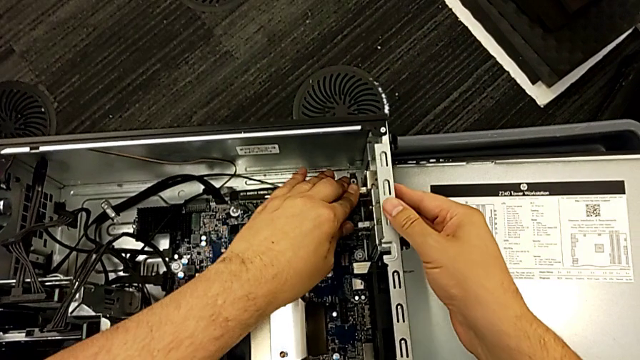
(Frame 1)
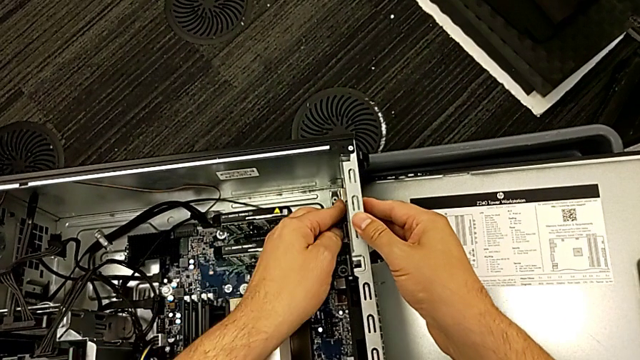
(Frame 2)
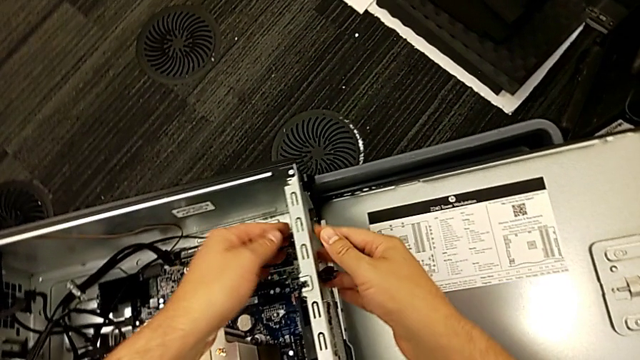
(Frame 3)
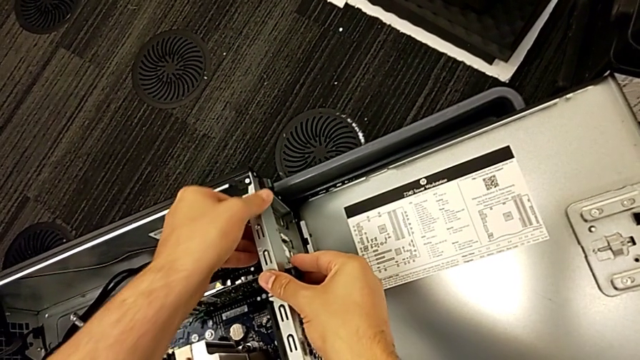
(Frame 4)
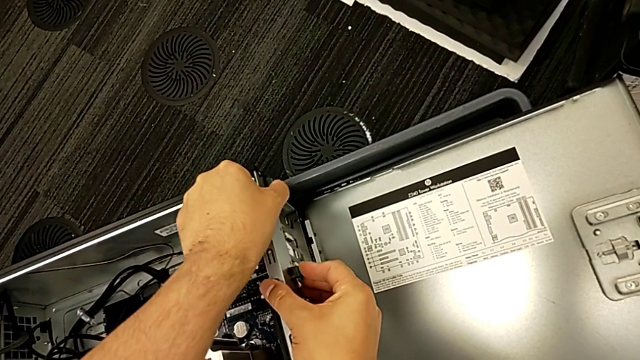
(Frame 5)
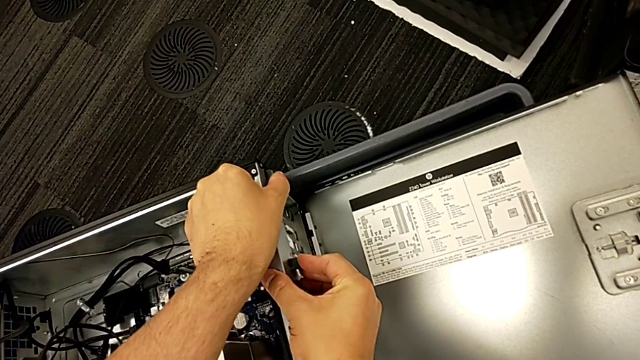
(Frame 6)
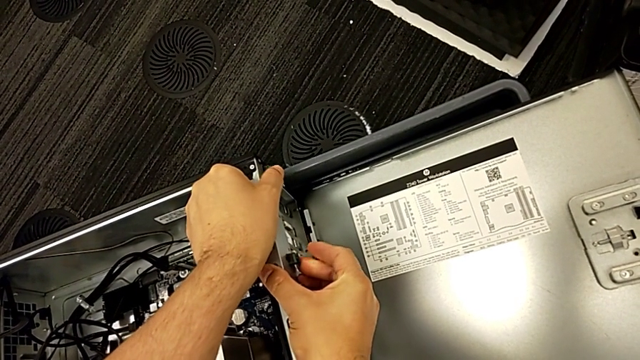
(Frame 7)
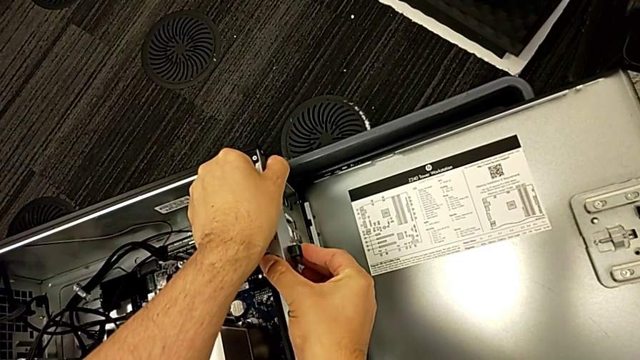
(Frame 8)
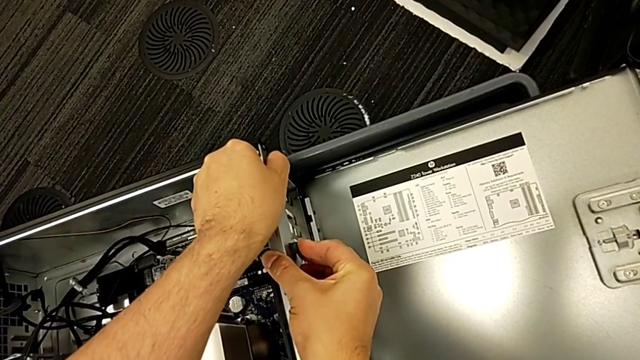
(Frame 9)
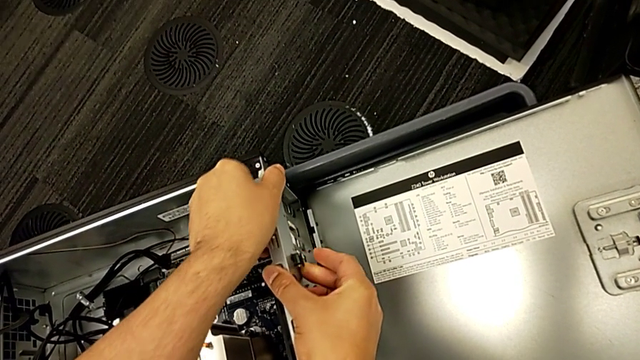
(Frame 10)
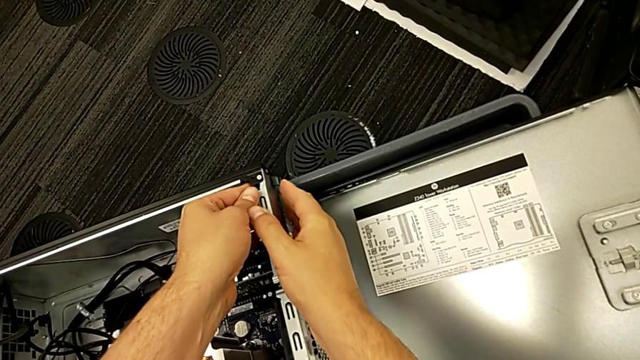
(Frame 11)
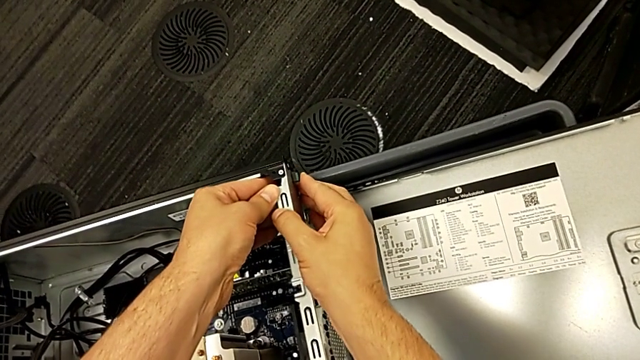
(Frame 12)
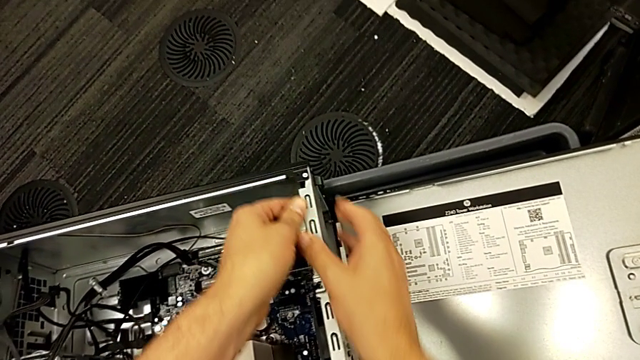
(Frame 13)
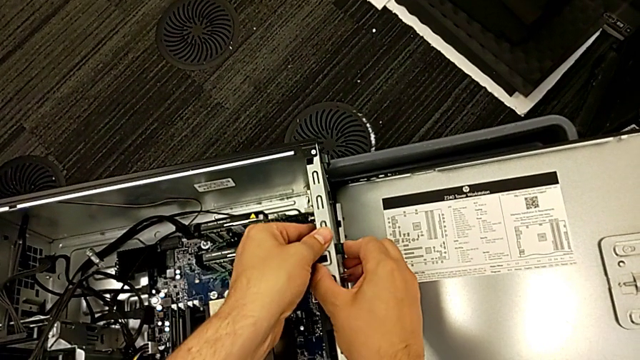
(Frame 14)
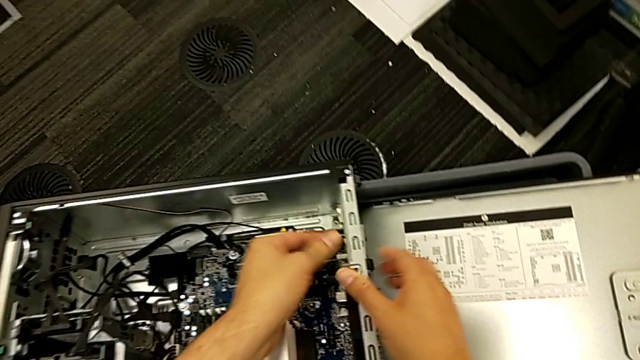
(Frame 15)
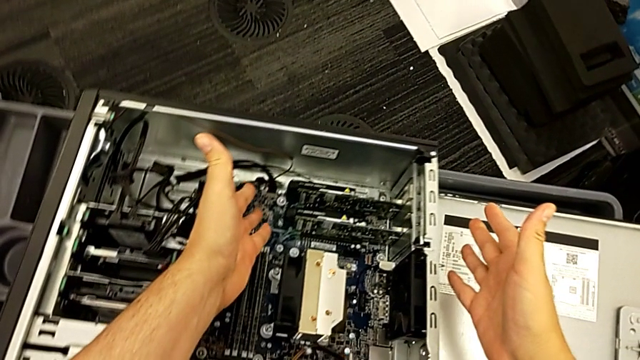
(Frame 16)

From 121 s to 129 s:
The camera wearer is attaching the second graphic card to the computer tower. They press the second graphic card, grab the computer tab, push it and press it.

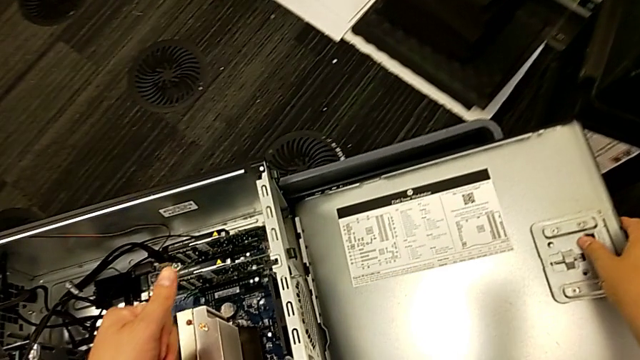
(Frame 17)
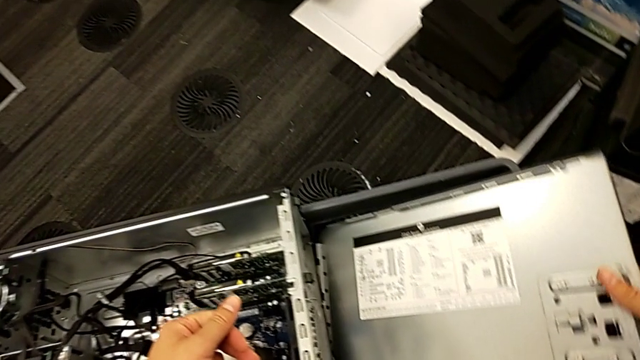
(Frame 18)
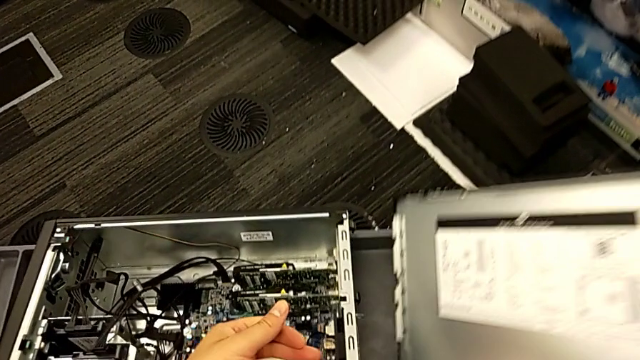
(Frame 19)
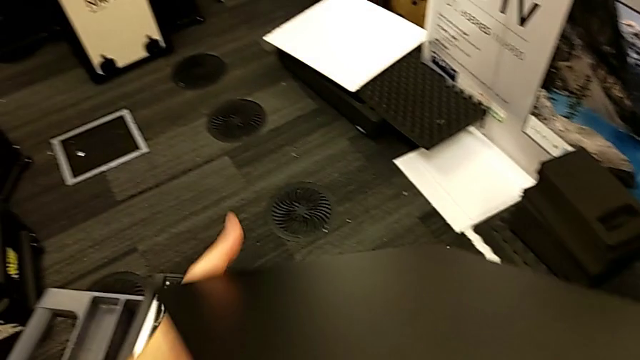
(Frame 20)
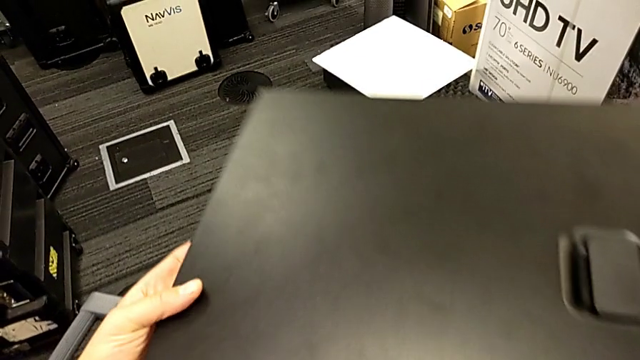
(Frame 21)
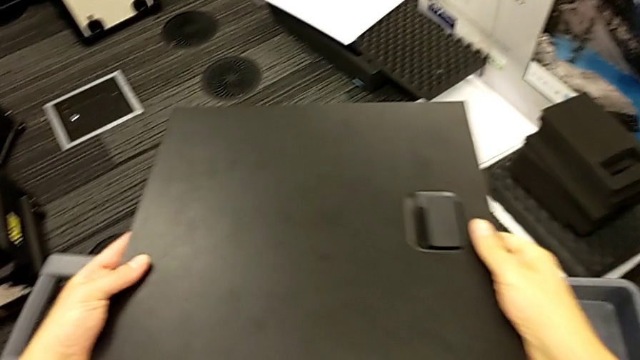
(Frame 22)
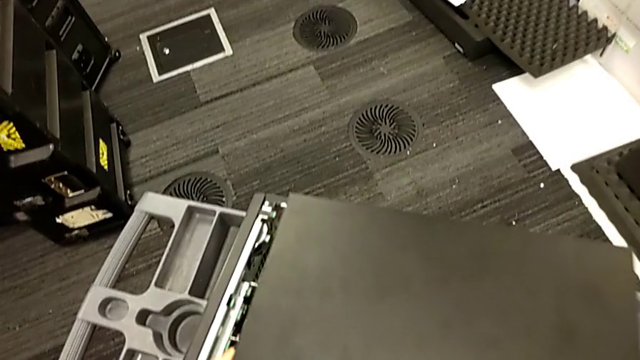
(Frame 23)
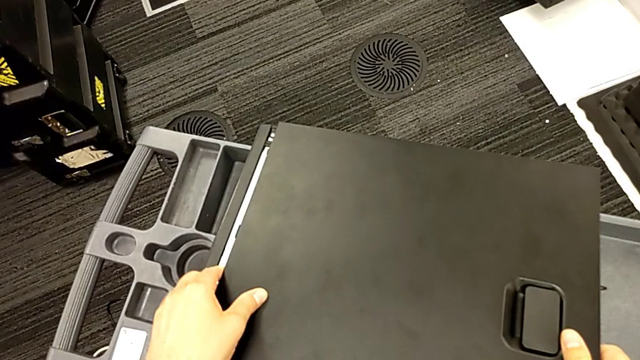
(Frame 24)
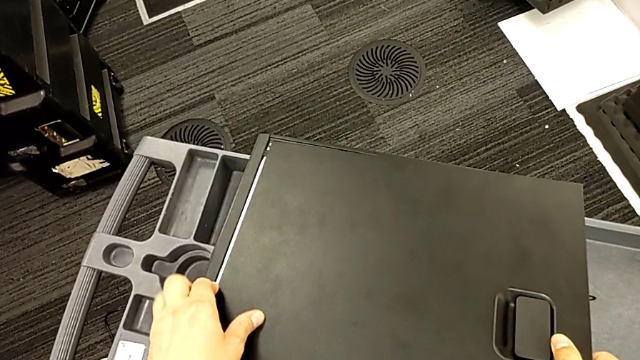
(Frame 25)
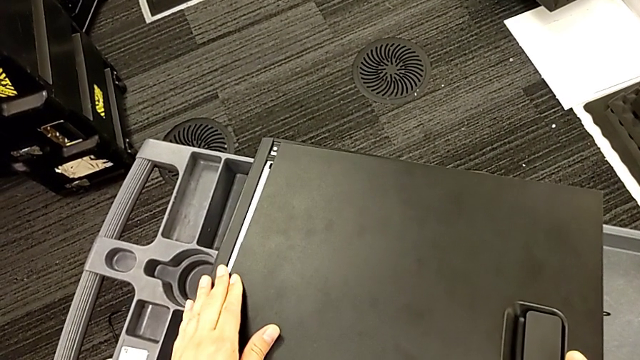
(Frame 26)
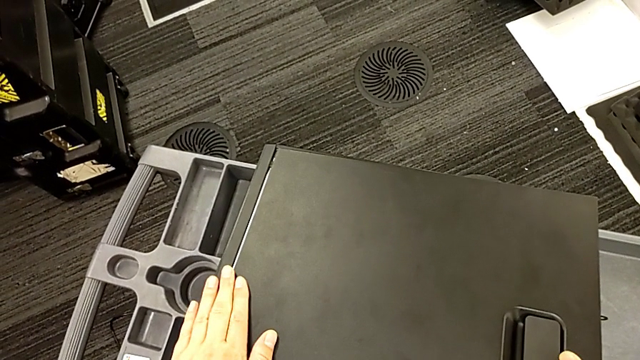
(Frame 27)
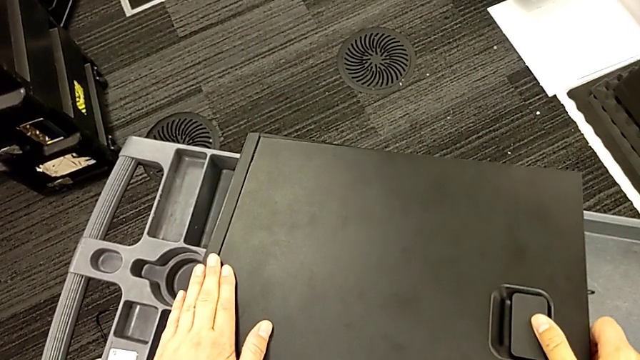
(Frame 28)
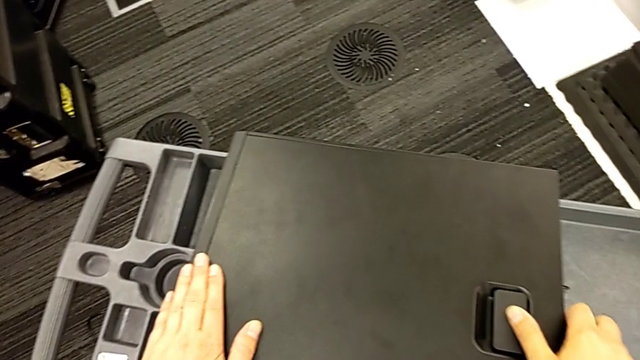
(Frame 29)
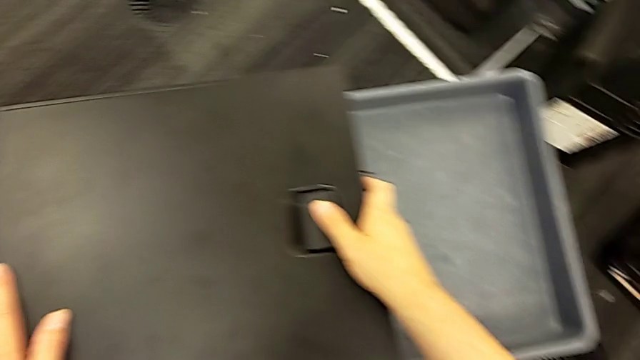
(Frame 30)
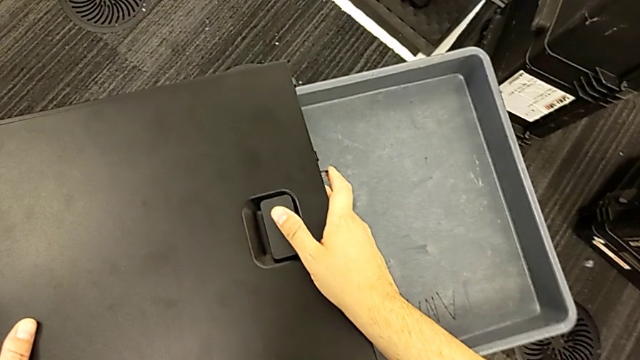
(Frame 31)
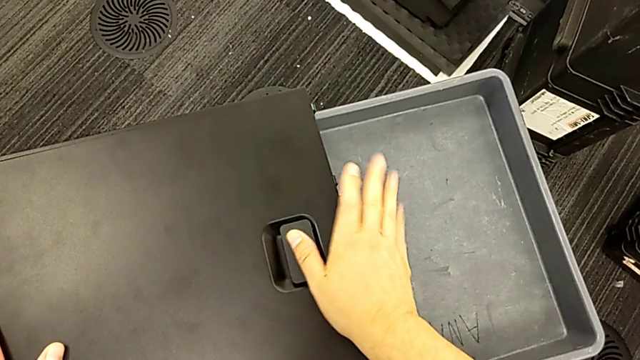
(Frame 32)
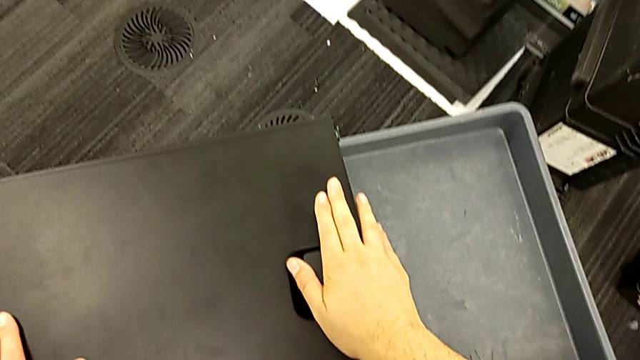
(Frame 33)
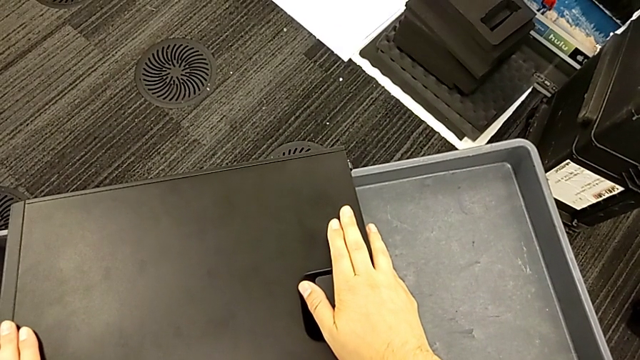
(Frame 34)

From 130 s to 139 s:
The camera wearer covers the computer tower. They grab the cover, lift it, place it, assemble it and press it.

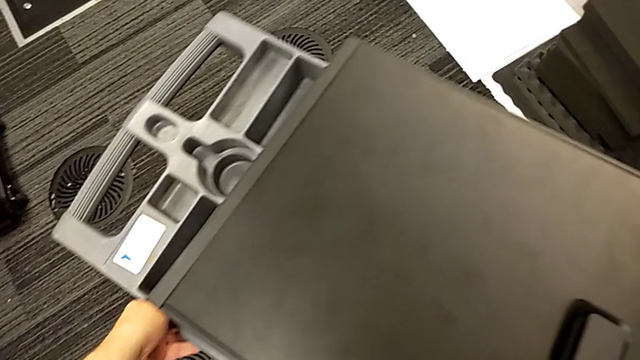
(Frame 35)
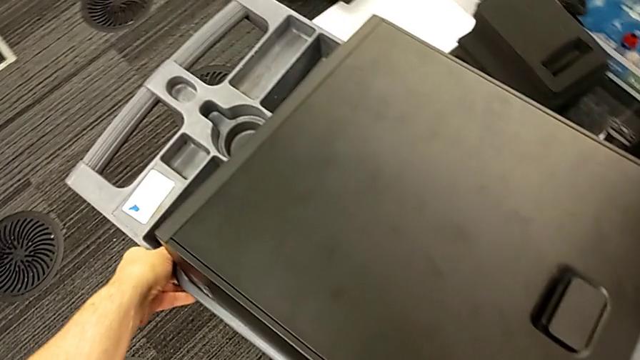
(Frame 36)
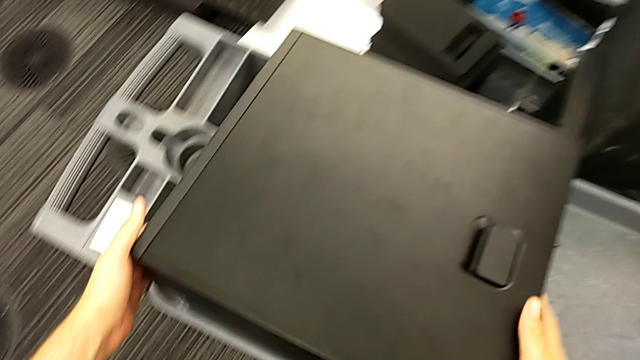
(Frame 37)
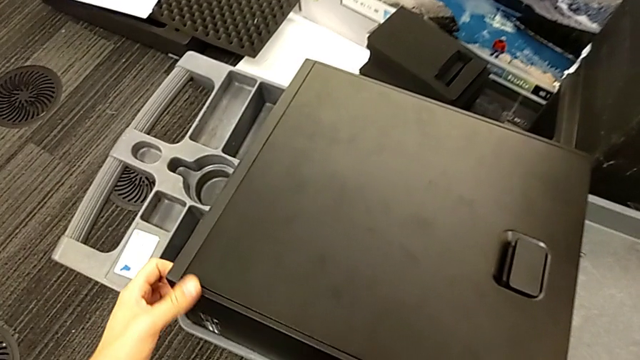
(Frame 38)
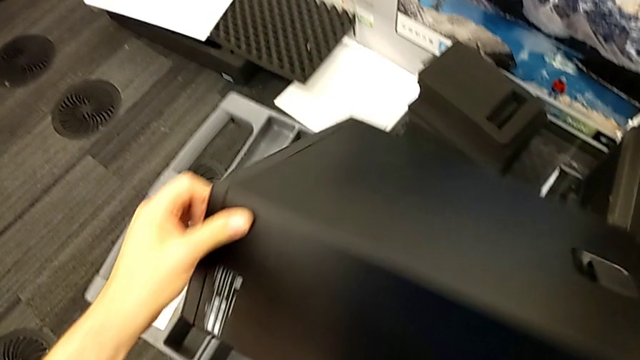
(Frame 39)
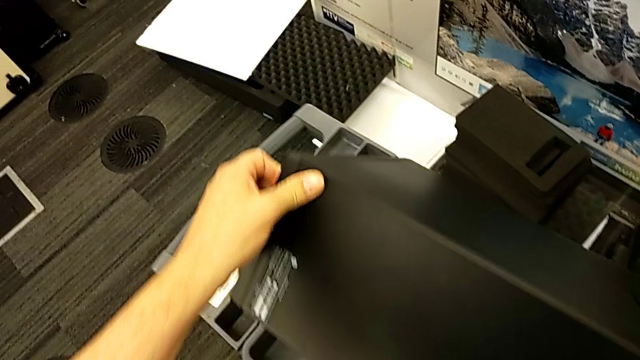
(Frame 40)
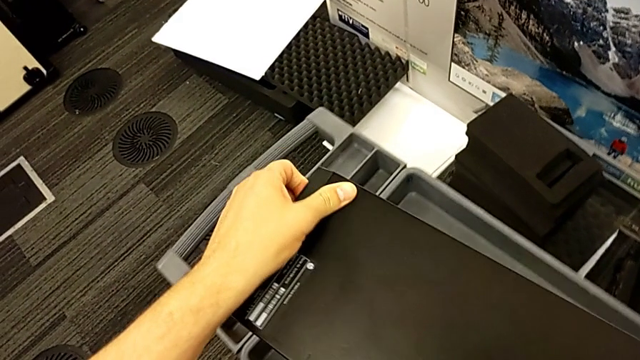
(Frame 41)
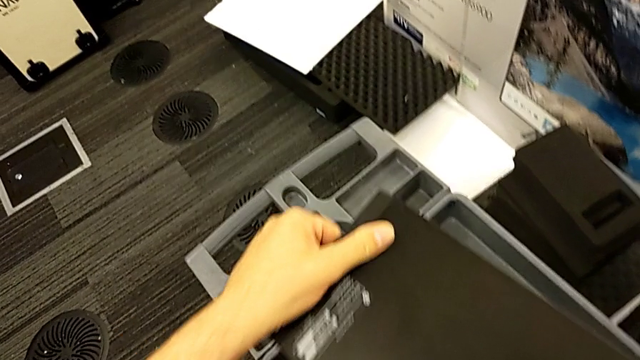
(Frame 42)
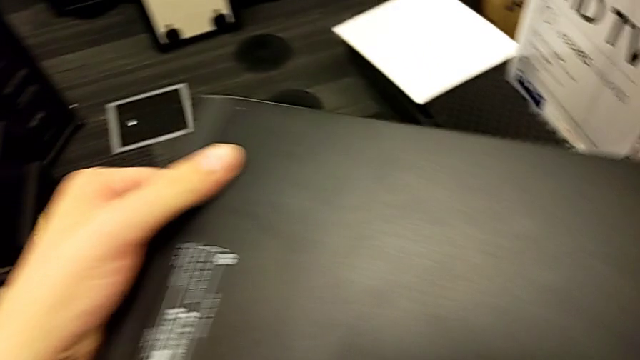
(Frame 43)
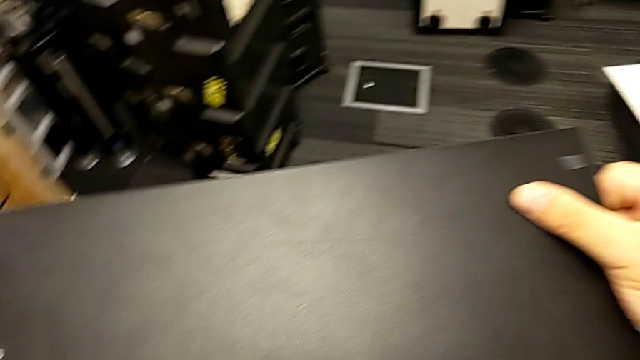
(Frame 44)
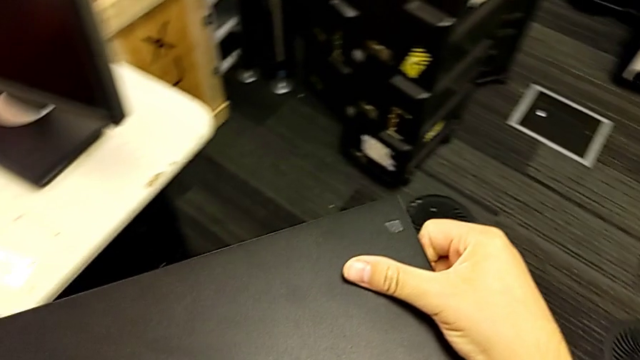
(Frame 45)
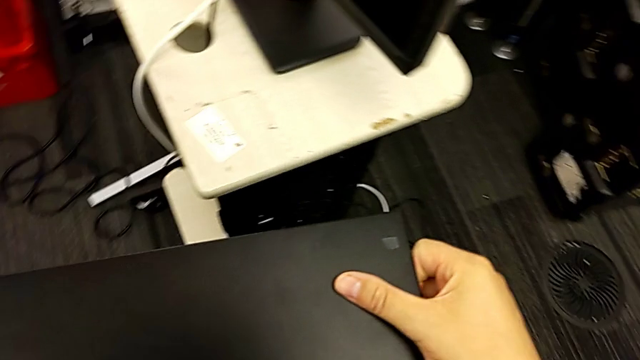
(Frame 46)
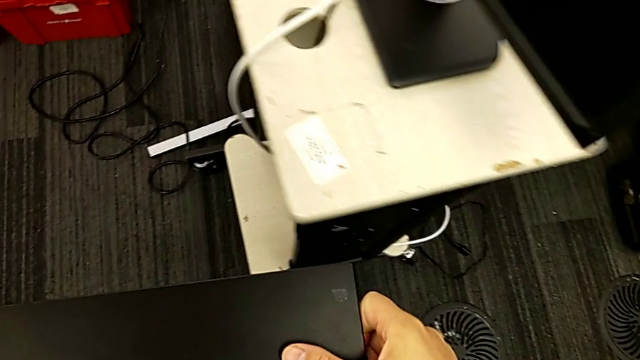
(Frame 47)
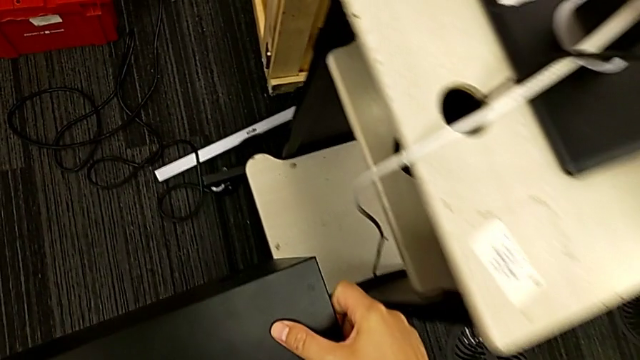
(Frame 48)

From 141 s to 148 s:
The camera wearer is placing back the computer tower and plugging the power supply into the computer tower. They grab the computer tower, rotate it and lift it.
